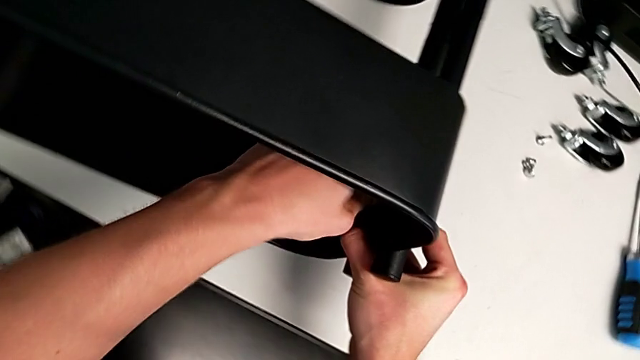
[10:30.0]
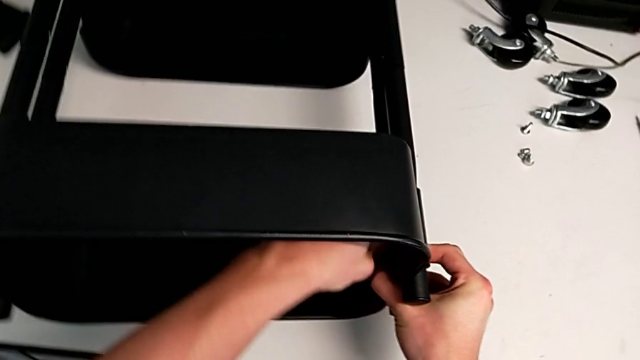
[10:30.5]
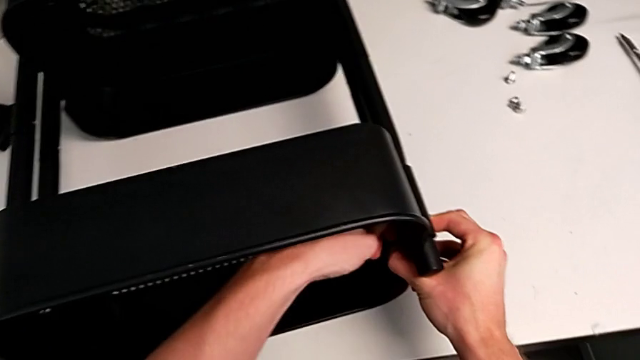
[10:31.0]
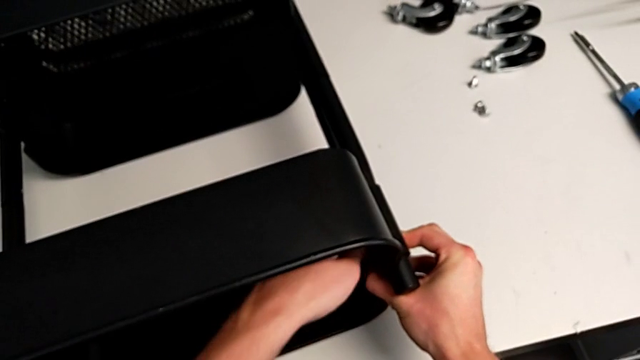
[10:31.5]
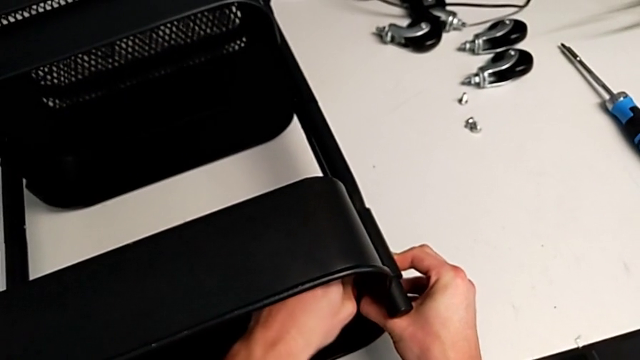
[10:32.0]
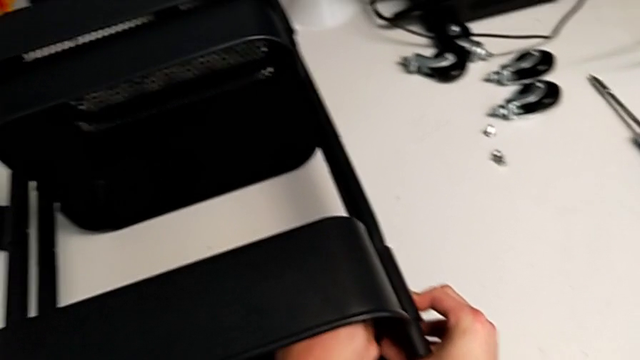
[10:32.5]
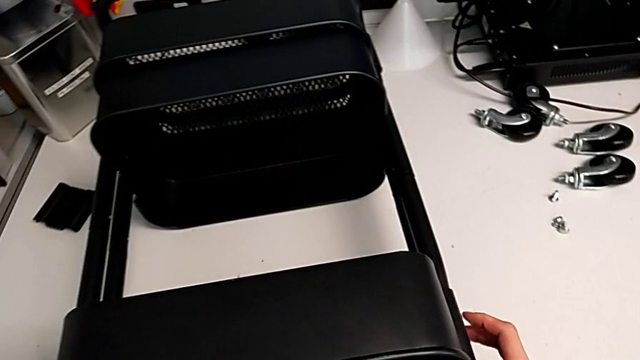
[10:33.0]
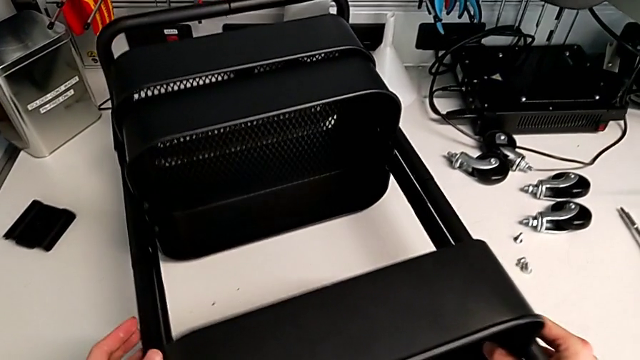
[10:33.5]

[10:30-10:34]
The camera wearer is assembling the top tray with bolts into the sidebars. They keep screwing the hexagon cap nut.

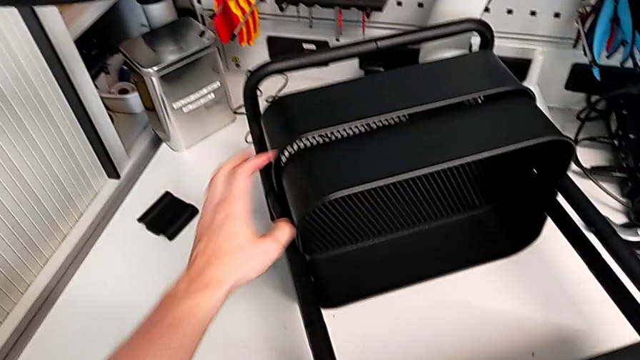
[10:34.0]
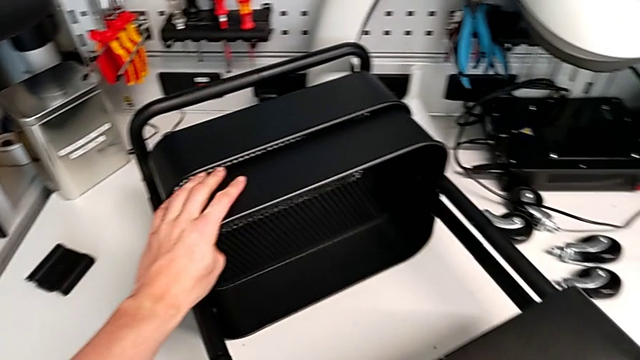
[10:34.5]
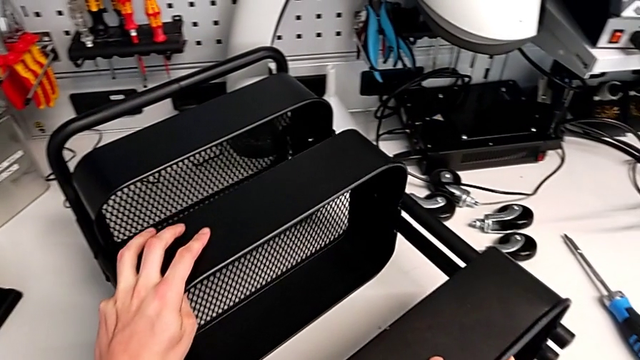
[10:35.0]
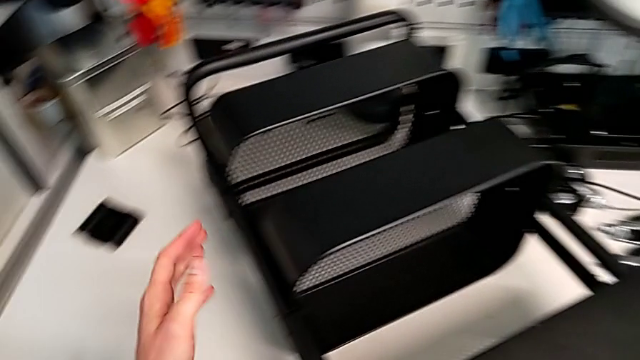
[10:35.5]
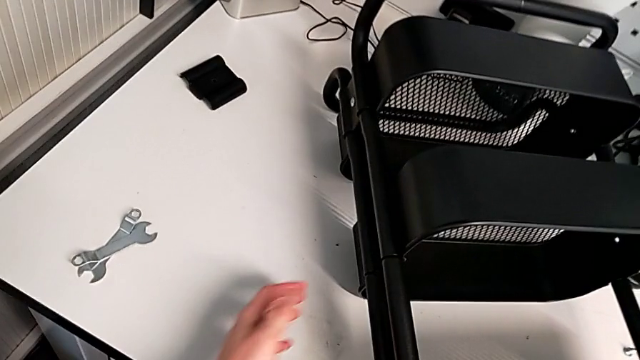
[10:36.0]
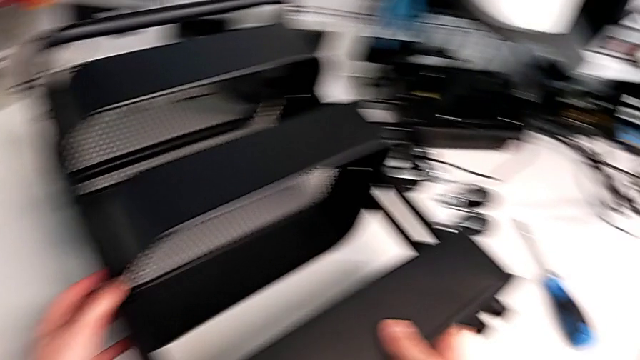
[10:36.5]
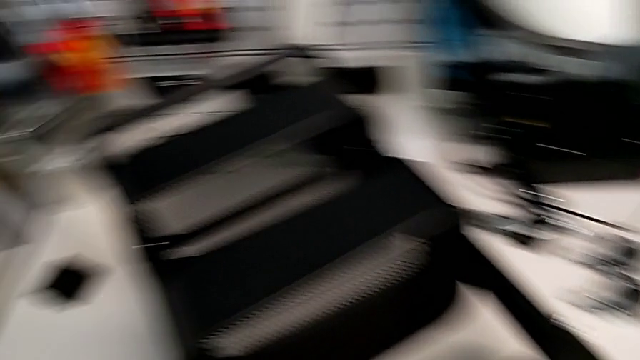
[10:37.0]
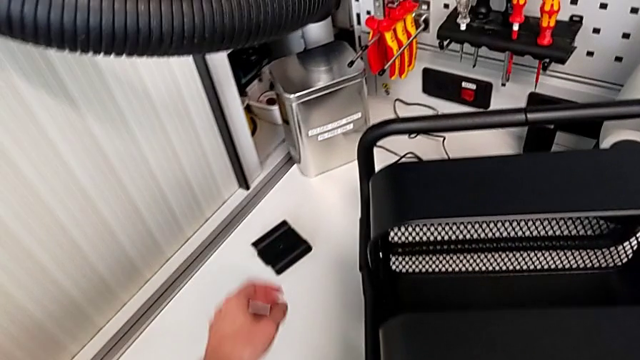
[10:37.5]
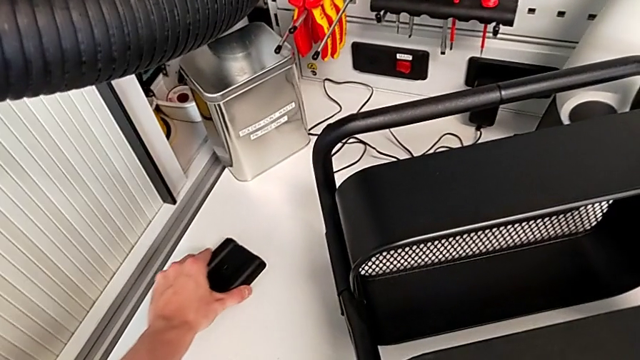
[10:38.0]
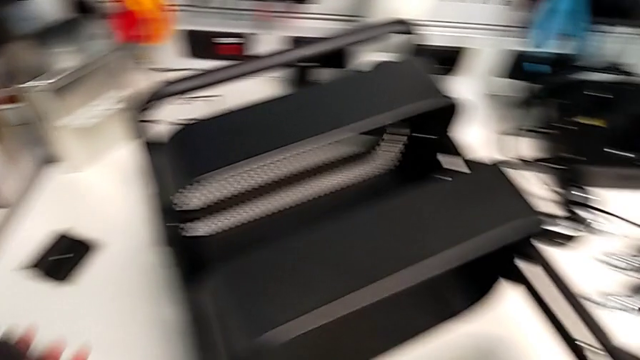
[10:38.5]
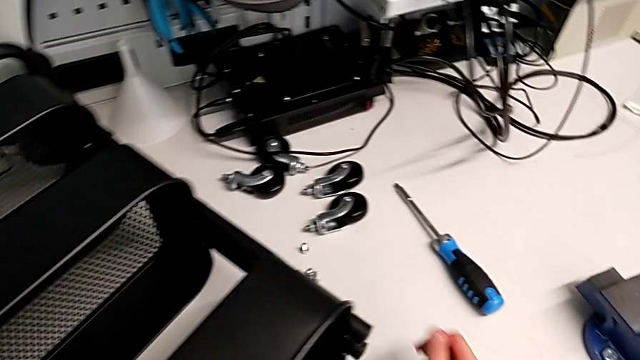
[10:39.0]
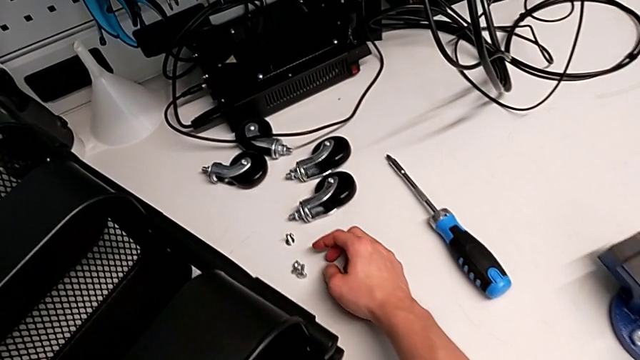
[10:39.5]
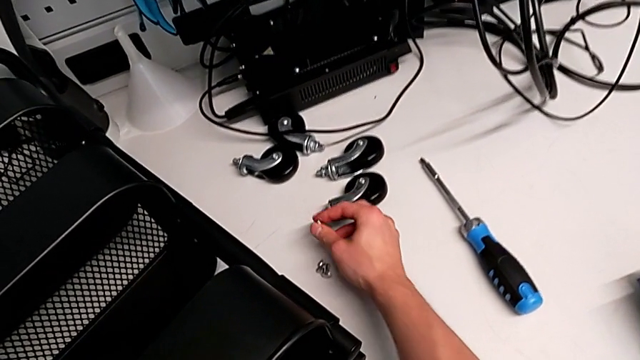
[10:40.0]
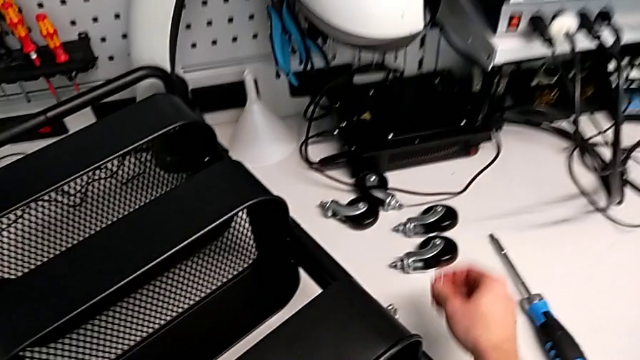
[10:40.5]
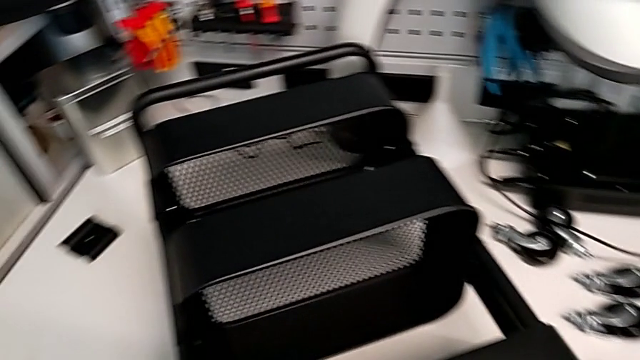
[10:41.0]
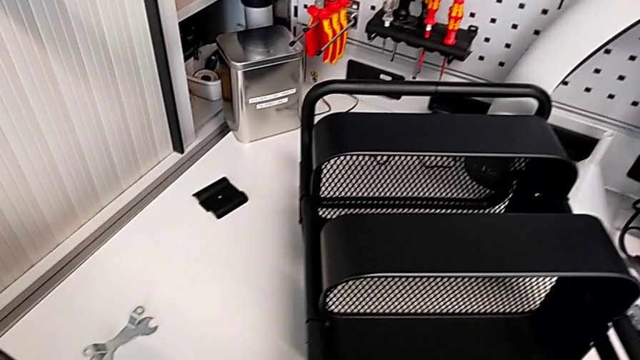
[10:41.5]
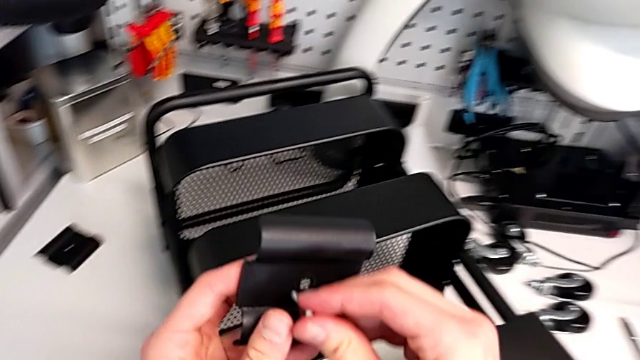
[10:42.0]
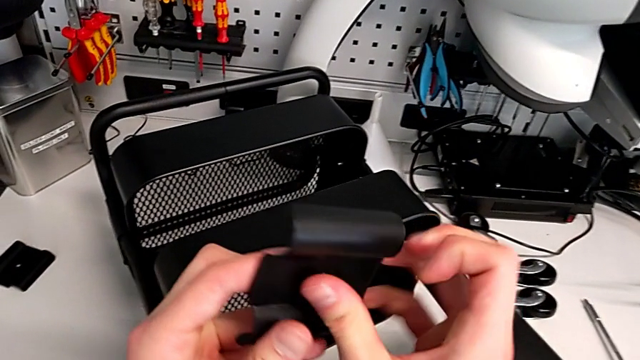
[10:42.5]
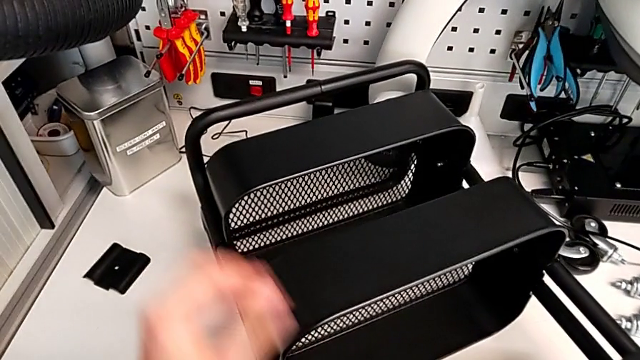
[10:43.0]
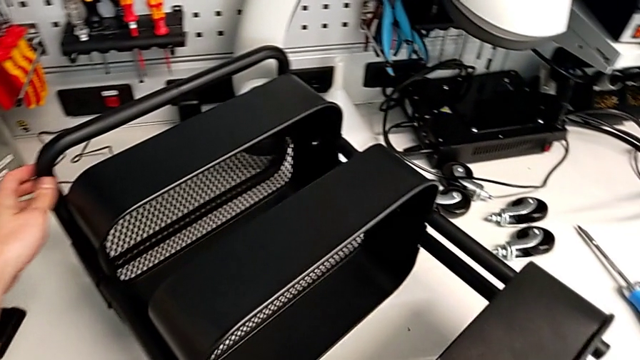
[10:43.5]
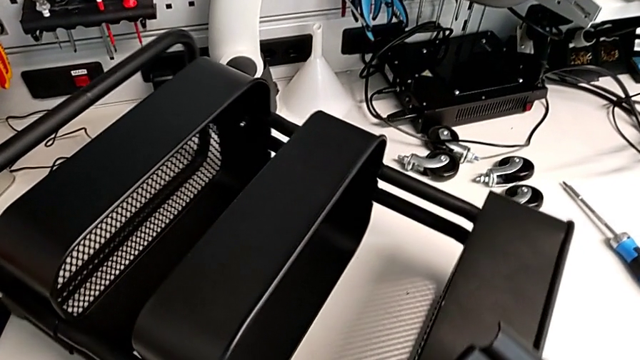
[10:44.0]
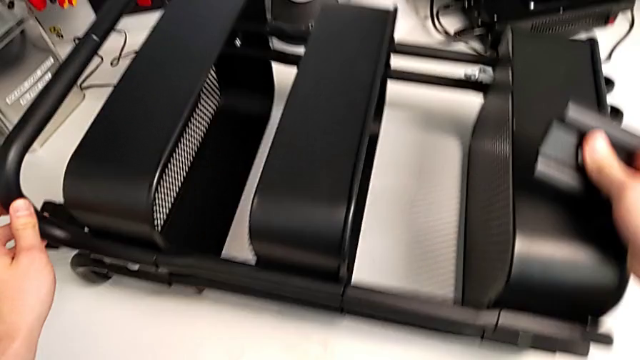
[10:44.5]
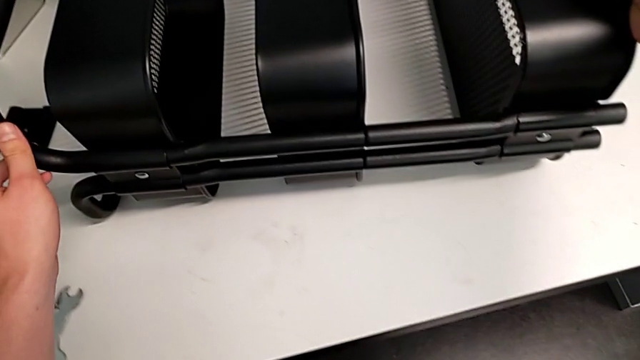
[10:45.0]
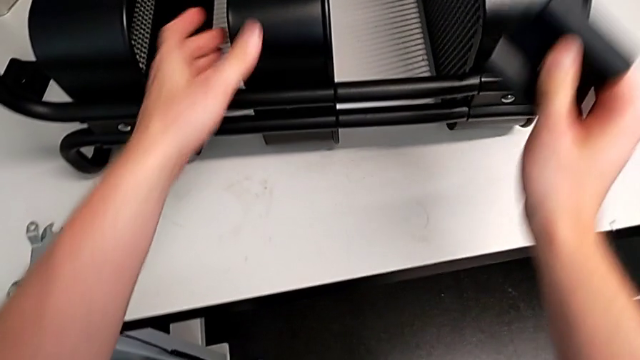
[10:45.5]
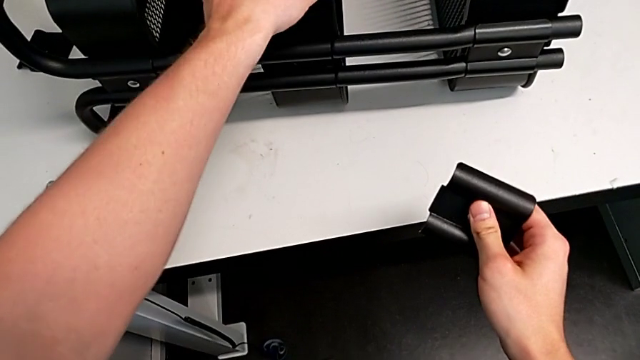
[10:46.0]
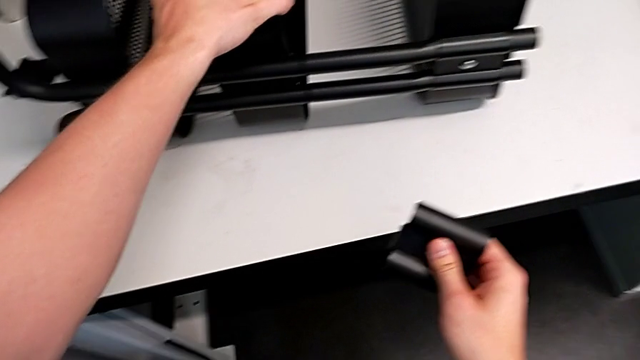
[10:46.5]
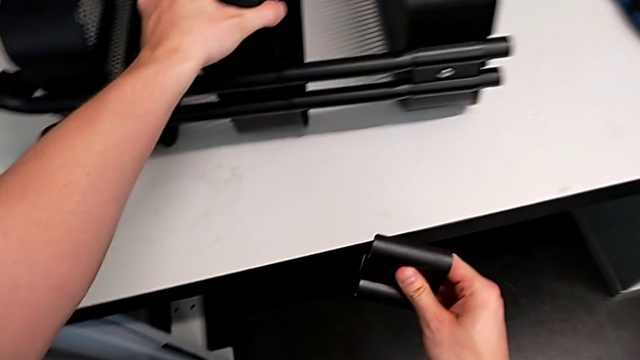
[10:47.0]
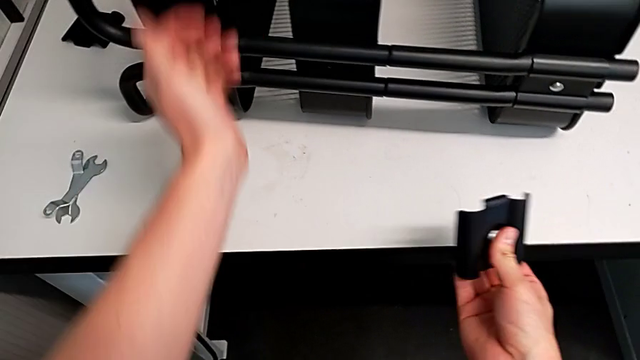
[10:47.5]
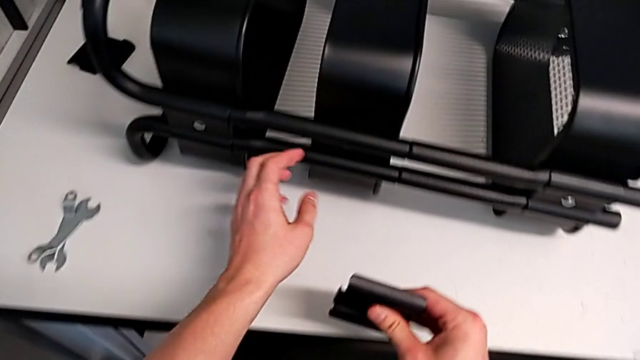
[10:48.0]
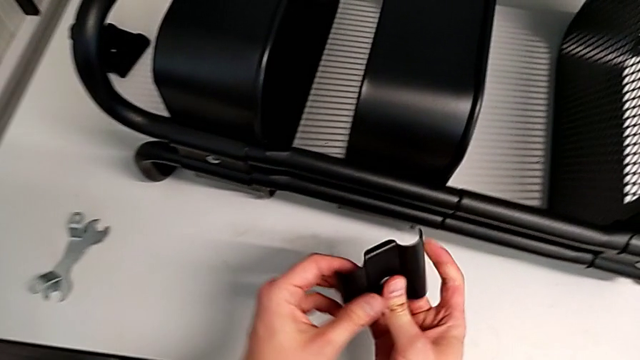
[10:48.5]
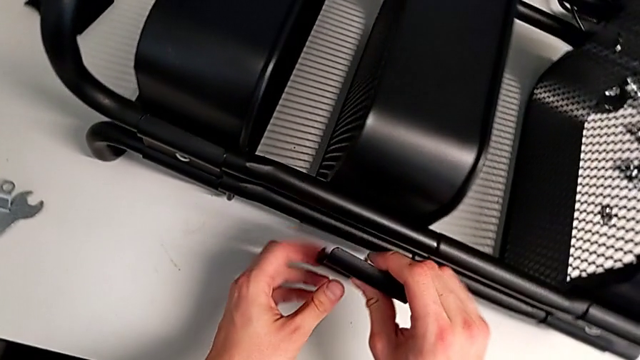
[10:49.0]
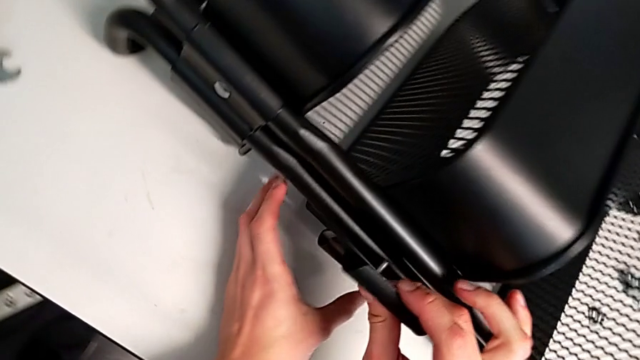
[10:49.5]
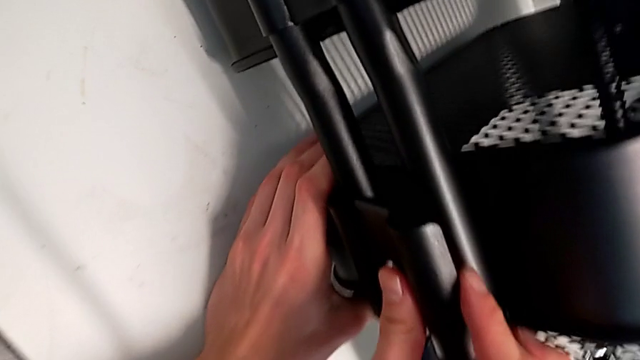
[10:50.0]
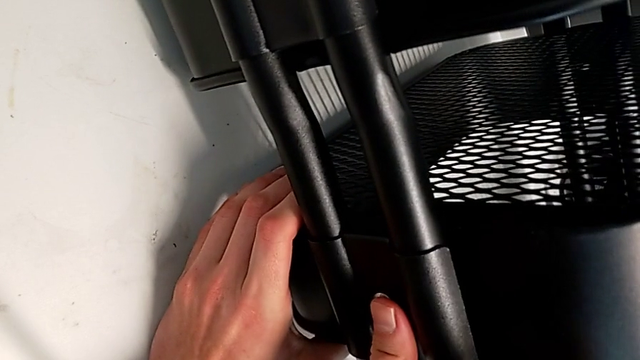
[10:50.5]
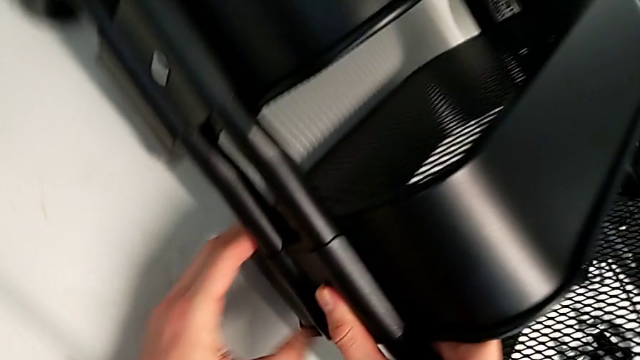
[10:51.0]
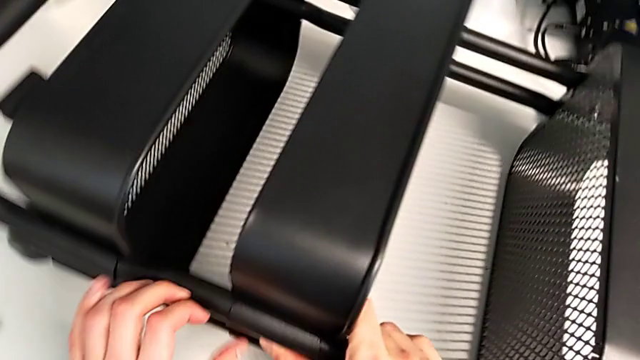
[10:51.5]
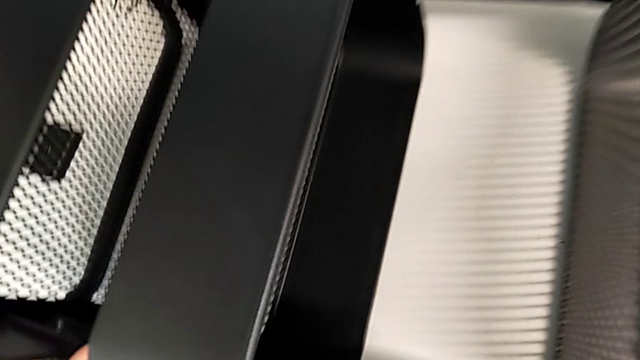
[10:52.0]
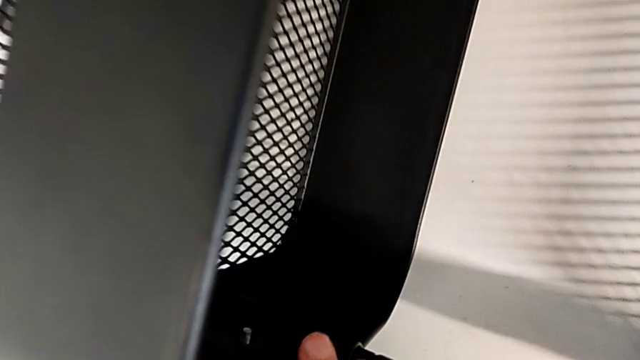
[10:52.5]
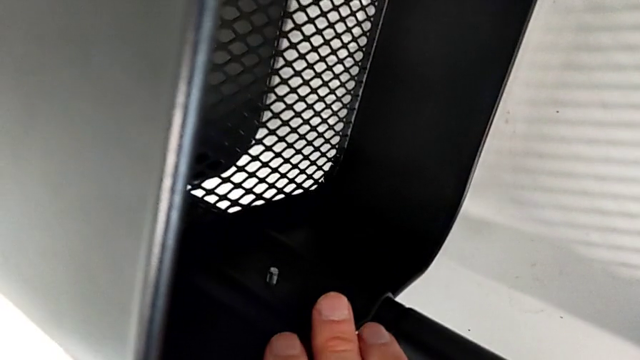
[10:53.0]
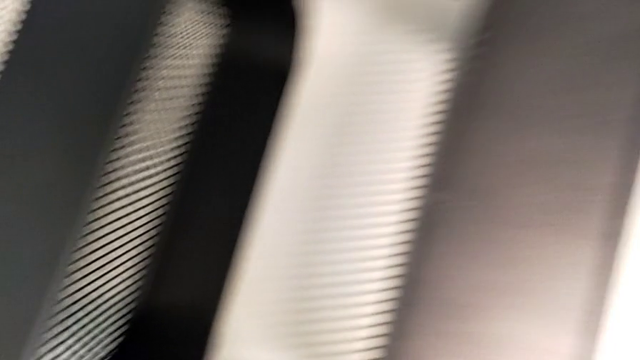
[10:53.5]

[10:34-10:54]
The camera wearer is assembling the middle tray with bolts into the sidebars. They grab the bracket, grab the bolt, insert it, rotate the utility cart and place the bracket.
